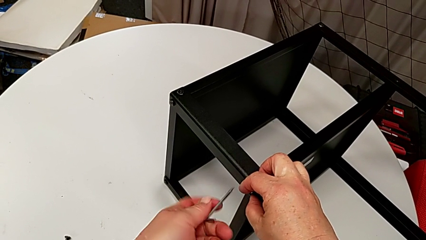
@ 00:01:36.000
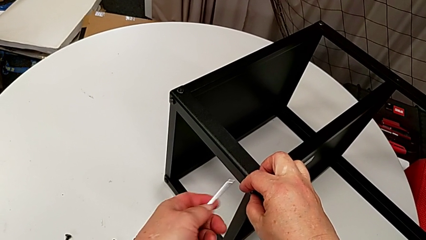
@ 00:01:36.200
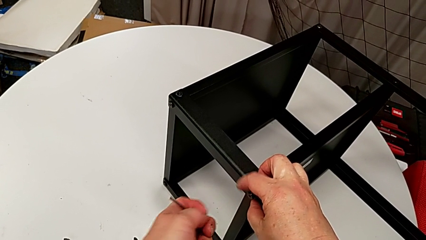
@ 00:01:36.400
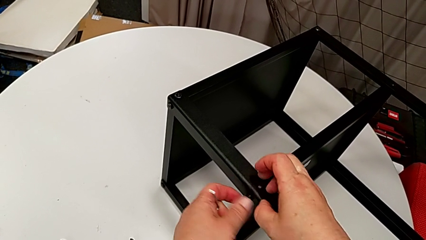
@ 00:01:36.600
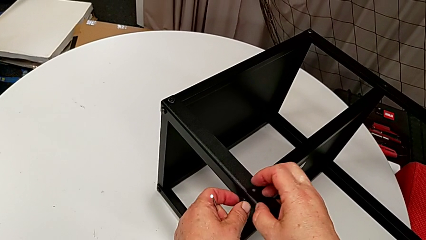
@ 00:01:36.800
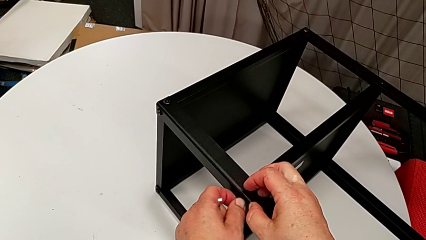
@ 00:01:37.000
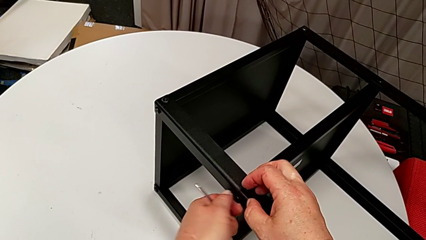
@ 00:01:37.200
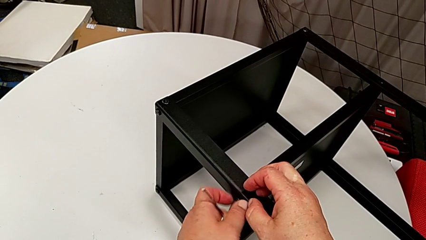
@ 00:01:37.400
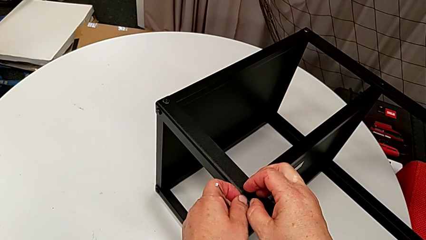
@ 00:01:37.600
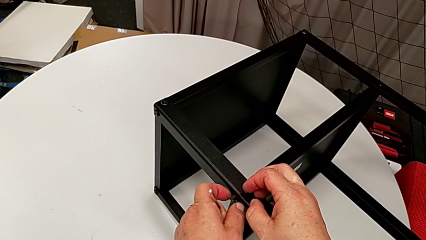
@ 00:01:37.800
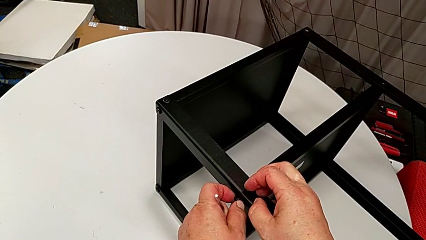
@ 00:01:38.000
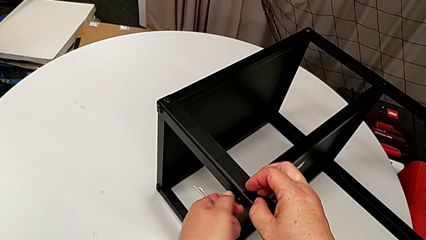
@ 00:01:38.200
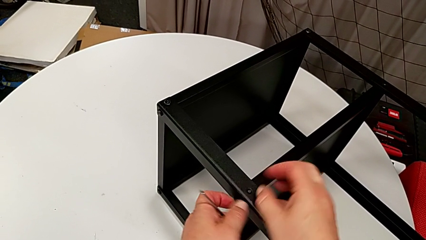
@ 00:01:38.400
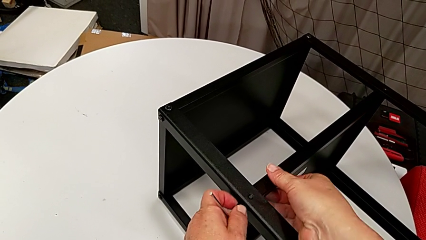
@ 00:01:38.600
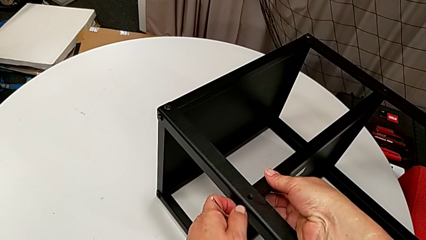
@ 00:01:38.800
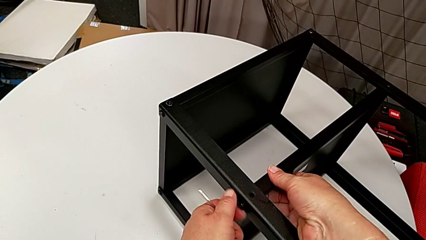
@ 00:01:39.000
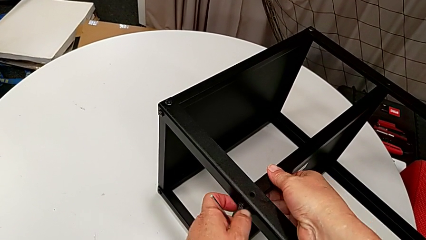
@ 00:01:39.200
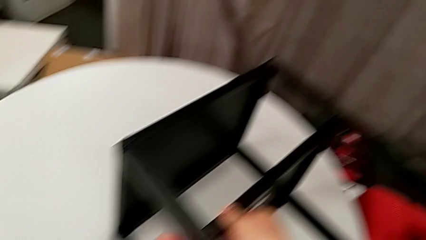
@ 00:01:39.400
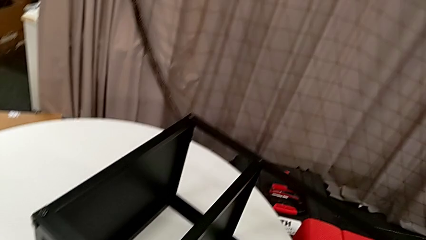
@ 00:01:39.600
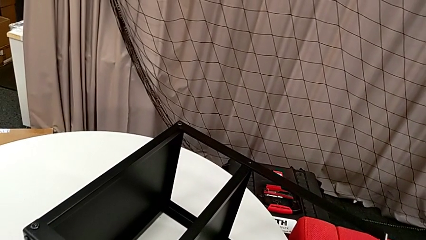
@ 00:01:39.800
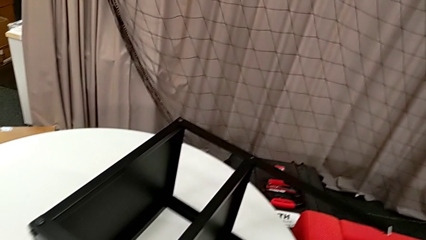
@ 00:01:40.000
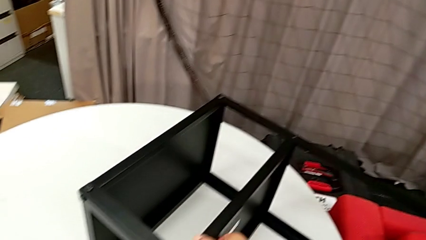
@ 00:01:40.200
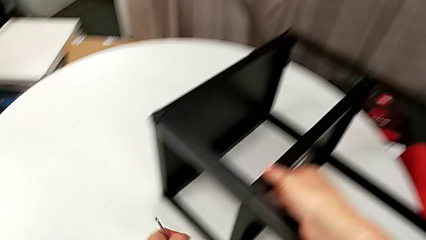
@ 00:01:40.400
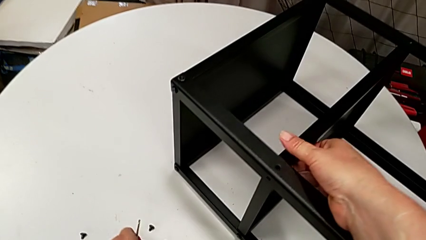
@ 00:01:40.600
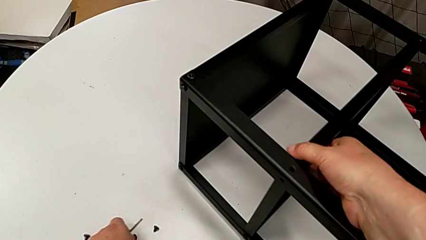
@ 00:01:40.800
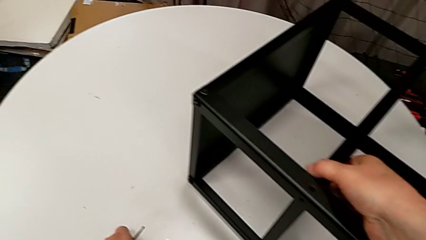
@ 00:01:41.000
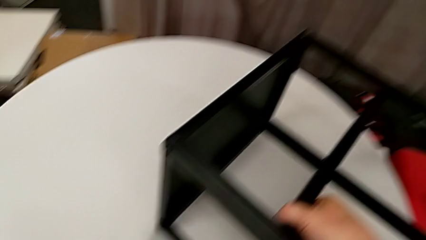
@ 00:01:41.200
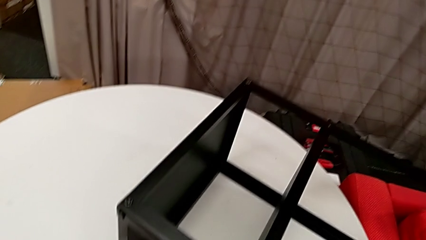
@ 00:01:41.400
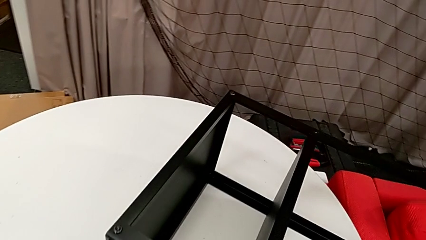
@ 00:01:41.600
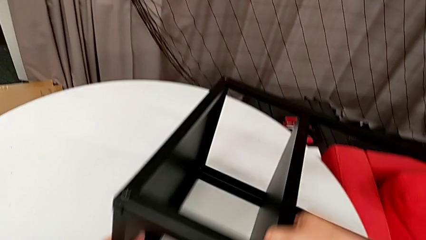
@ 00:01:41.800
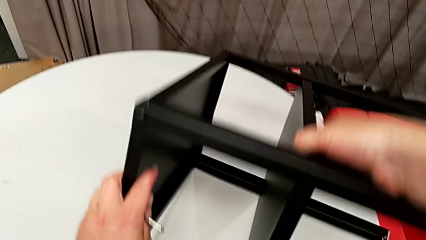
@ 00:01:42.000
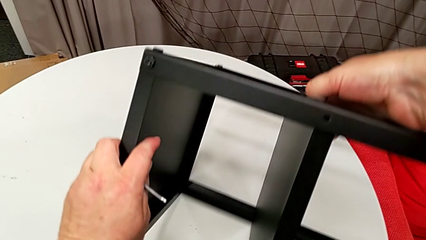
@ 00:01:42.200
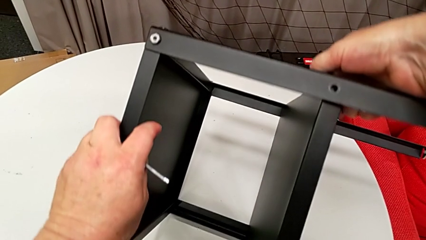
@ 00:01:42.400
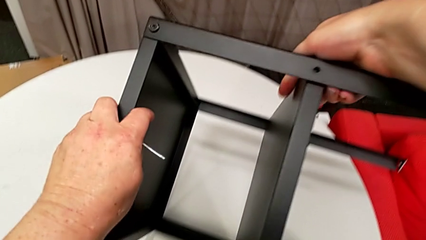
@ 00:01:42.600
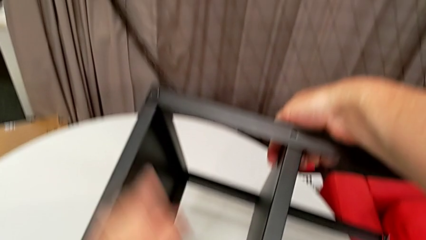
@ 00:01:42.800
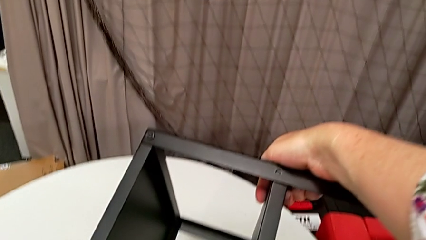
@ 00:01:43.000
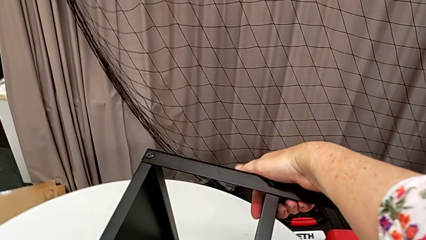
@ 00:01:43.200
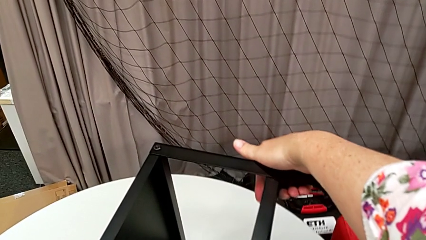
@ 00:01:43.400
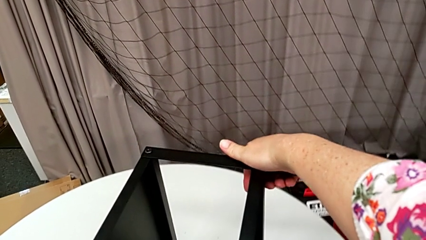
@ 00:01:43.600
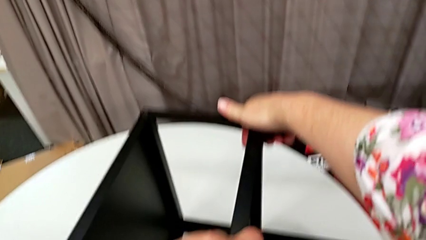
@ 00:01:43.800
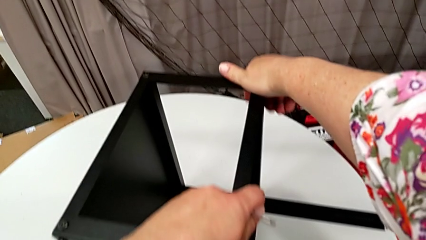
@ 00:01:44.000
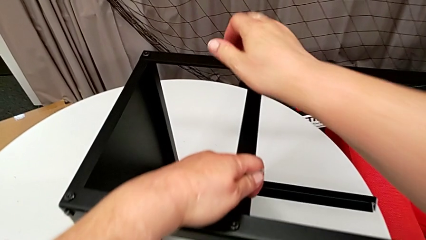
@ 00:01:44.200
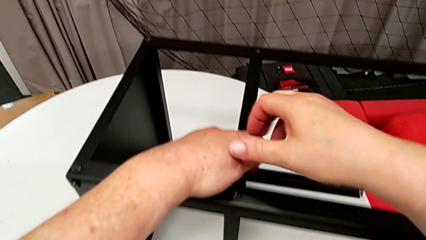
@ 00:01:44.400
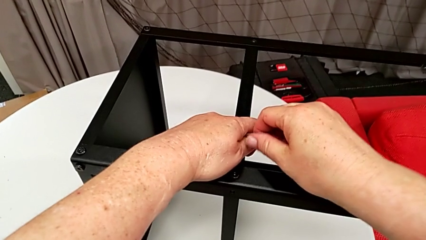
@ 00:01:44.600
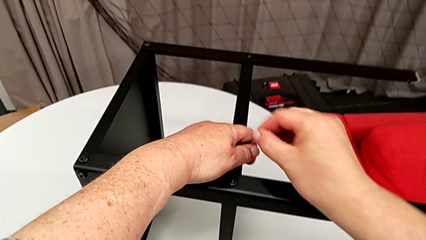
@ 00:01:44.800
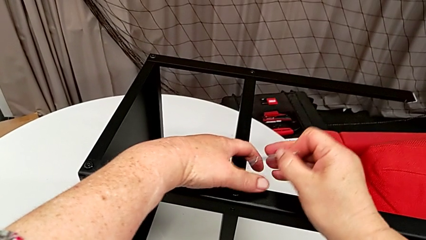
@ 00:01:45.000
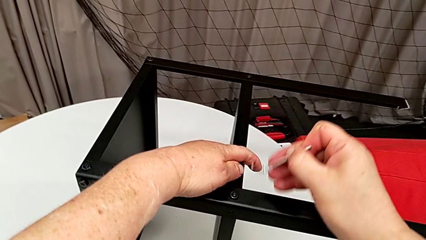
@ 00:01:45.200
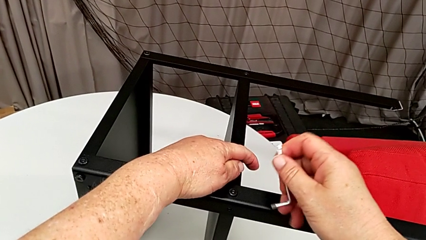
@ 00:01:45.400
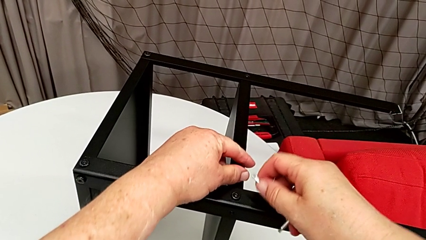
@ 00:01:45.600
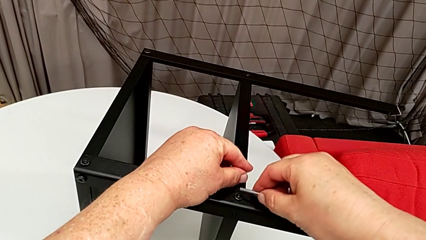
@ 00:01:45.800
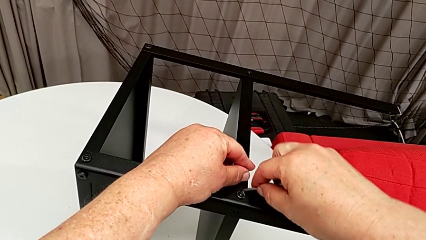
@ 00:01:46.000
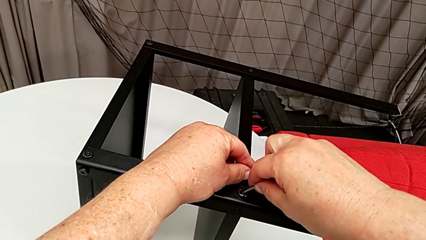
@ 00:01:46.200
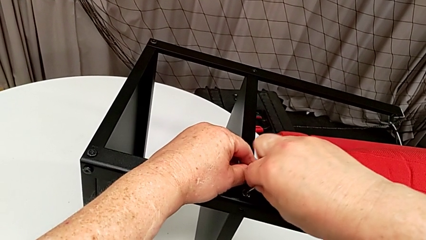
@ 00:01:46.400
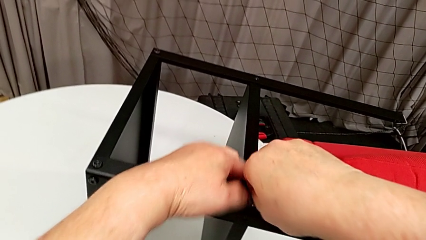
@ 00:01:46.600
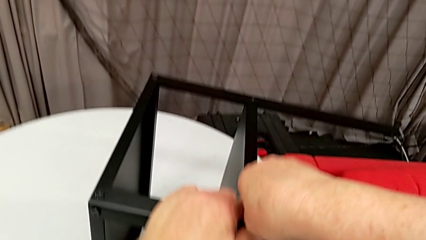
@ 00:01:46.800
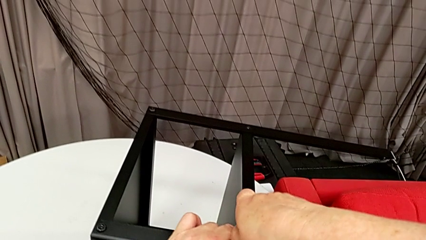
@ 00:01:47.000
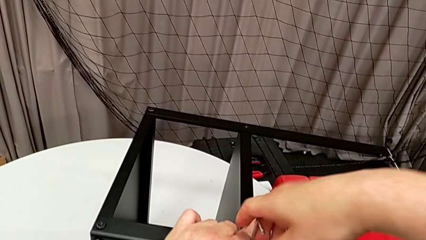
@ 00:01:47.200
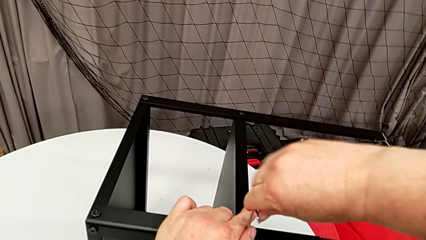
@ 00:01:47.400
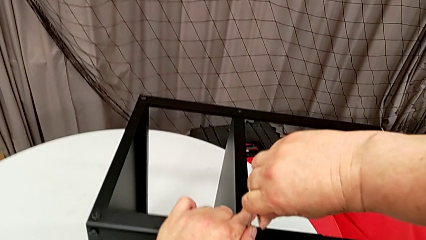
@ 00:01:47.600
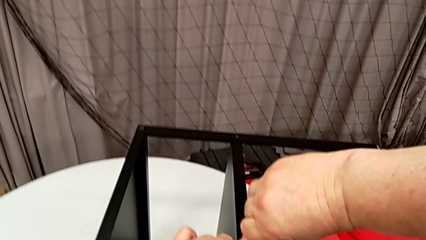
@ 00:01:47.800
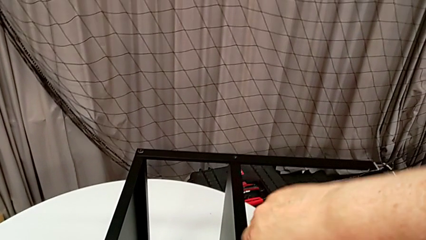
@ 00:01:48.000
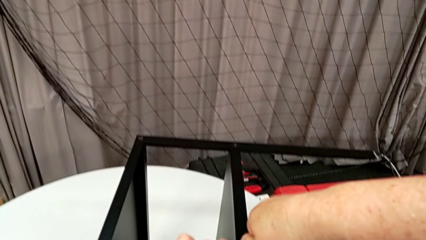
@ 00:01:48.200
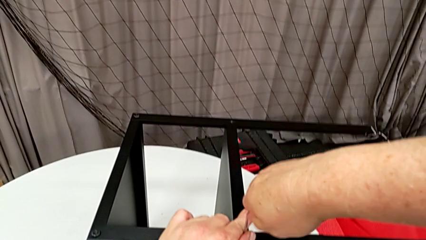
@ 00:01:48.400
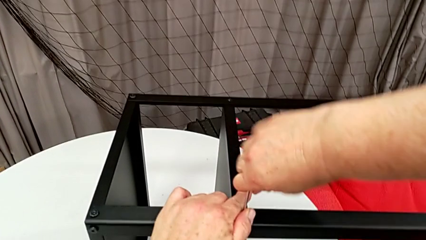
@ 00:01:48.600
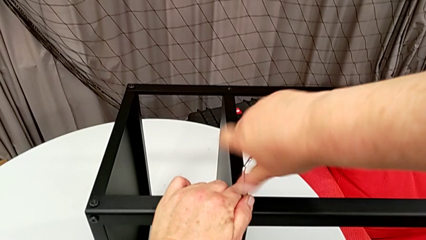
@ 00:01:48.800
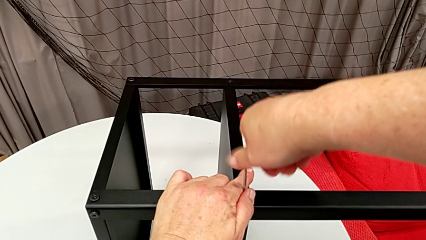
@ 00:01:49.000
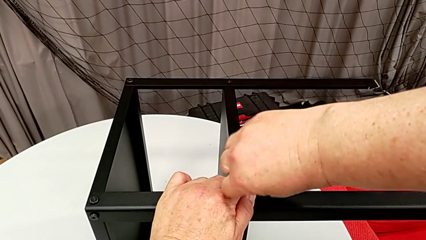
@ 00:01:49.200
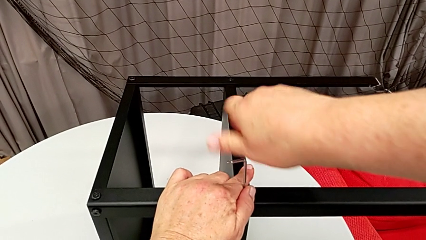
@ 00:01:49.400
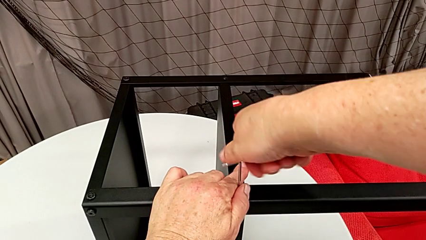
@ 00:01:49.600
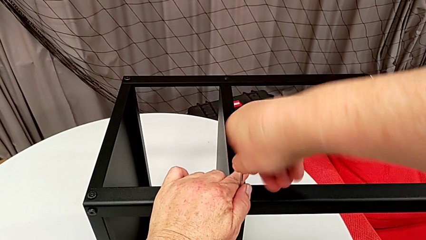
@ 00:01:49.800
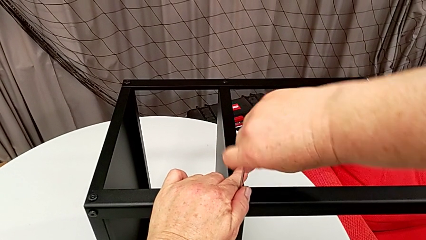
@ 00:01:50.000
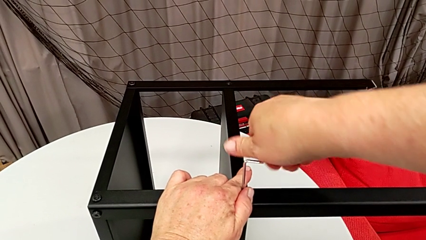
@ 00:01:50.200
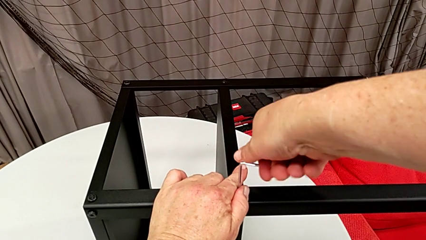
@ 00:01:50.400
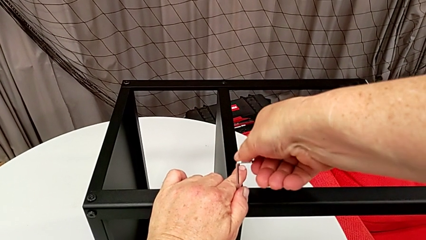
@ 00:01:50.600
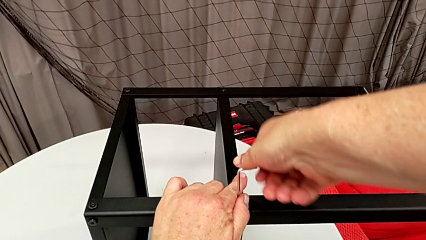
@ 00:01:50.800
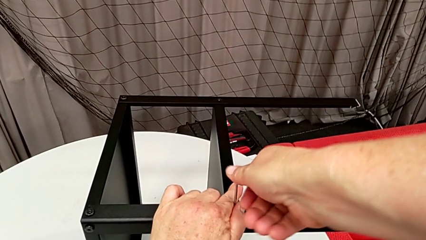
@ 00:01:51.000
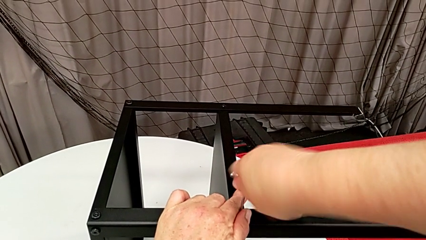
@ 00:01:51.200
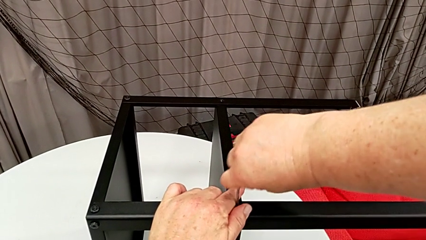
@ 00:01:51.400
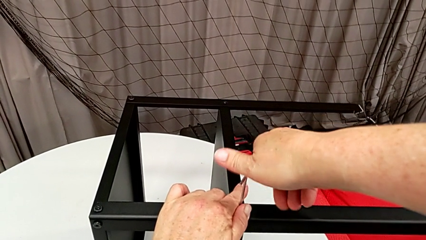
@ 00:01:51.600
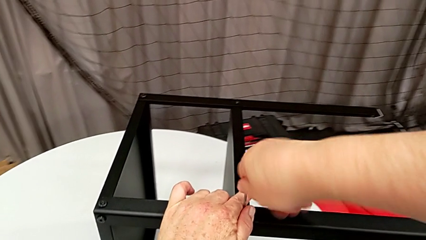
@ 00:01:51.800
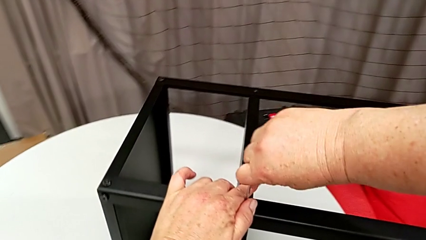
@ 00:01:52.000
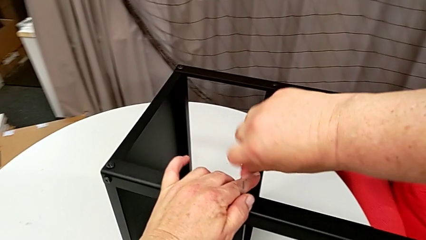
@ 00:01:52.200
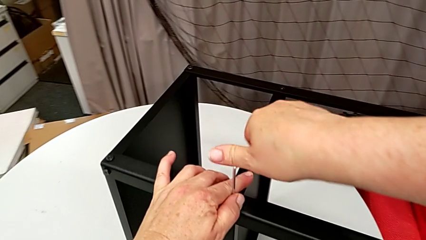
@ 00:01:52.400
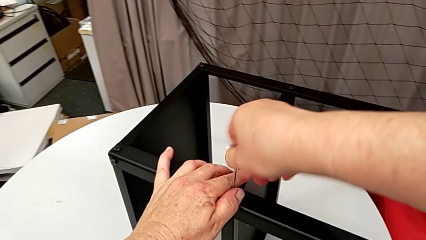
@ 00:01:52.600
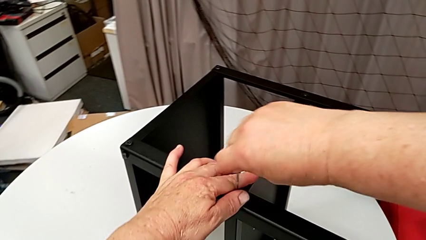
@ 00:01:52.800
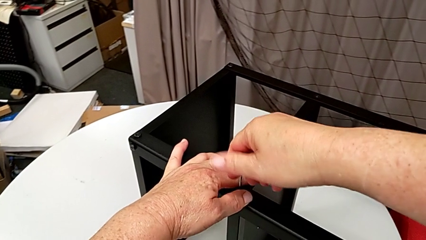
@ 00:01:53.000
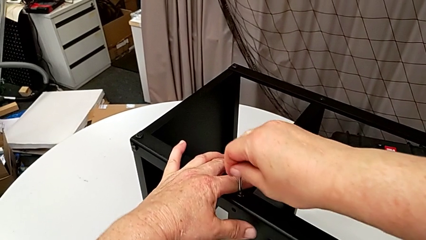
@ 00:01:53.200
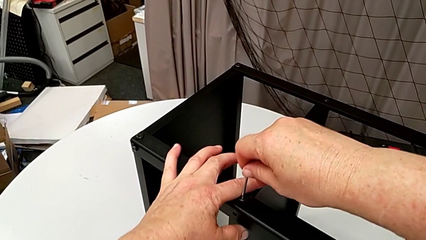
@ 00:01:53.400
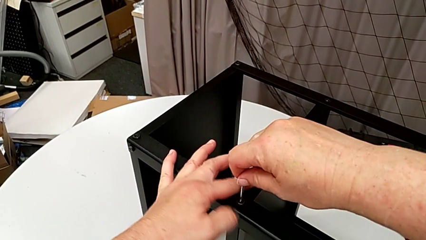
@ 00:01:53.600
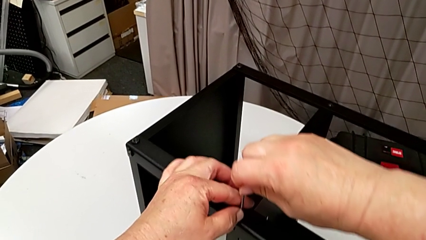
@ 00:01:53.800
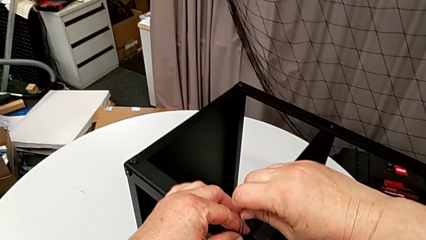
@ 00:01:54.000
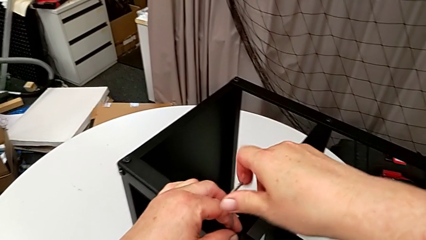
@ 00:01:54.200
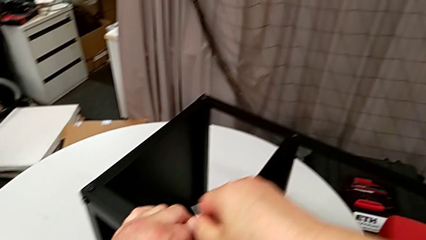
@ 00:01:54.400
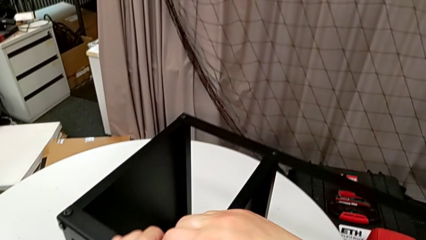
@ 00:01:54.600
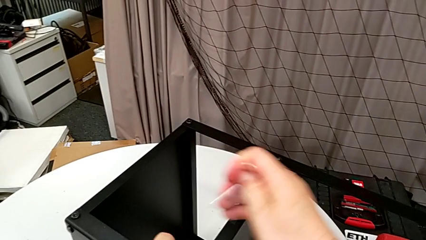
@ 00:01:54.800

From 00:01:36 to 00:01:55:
The camera wearer is disassembling the plate of the table. They withdraw the hex socket head, unscrew it, disassemble it, place it, rotate the nightstand, insert the Allen wrench, unscrew the hex socket head and withdraw the Allen wrench.
